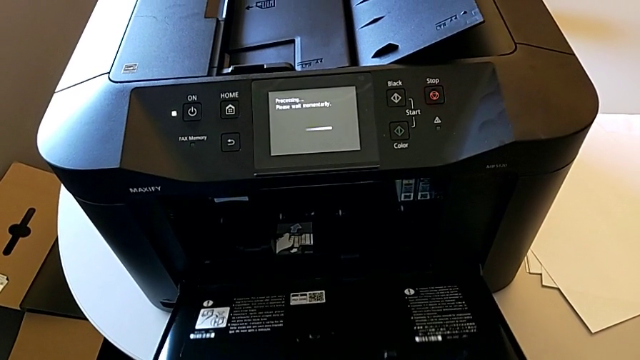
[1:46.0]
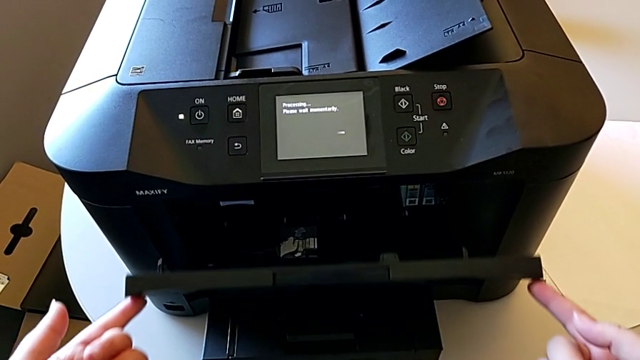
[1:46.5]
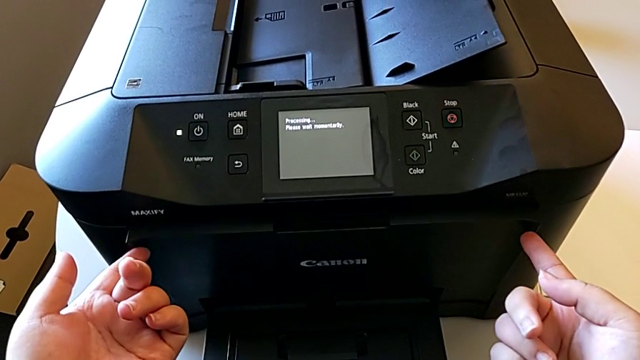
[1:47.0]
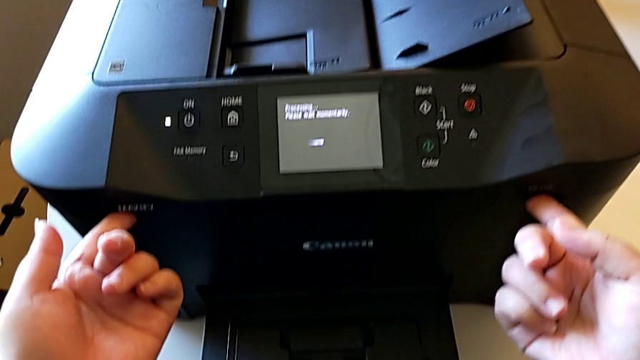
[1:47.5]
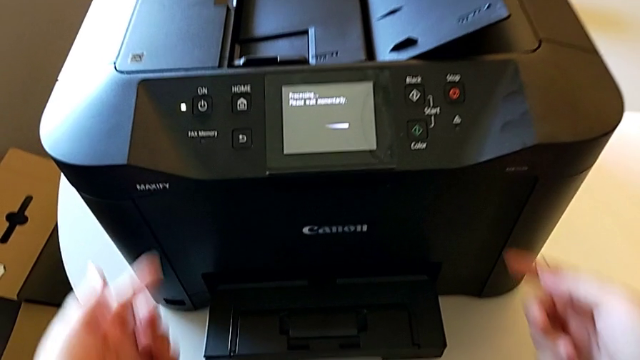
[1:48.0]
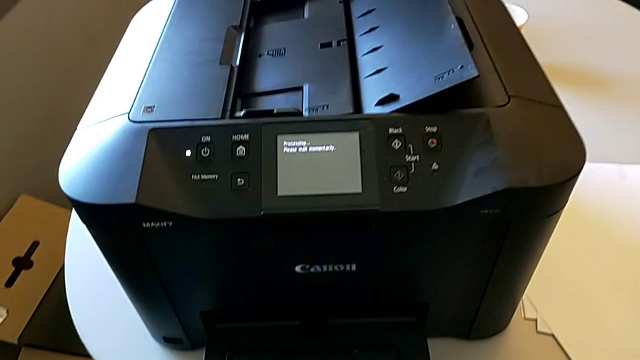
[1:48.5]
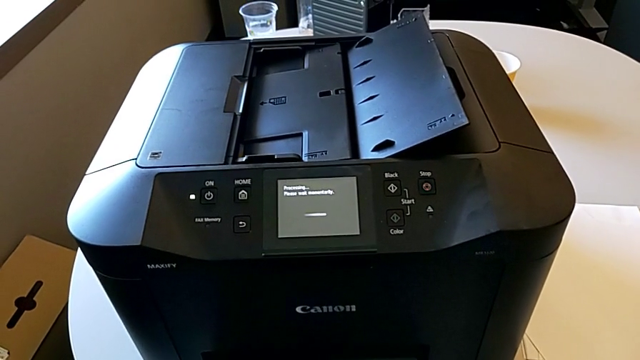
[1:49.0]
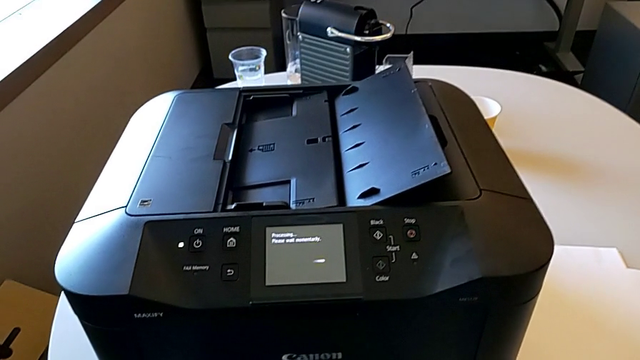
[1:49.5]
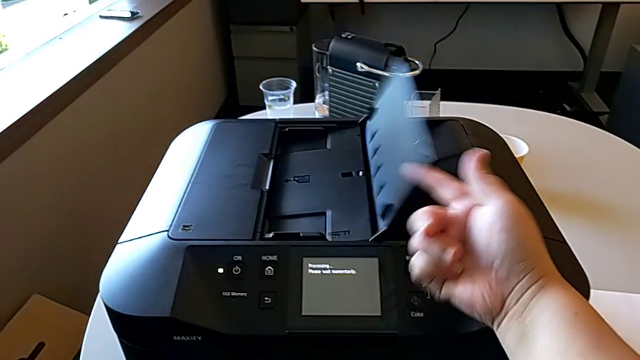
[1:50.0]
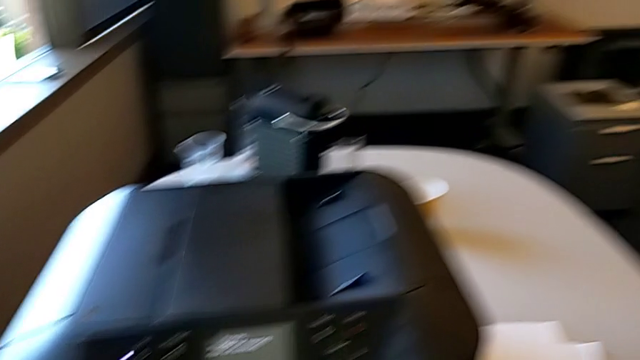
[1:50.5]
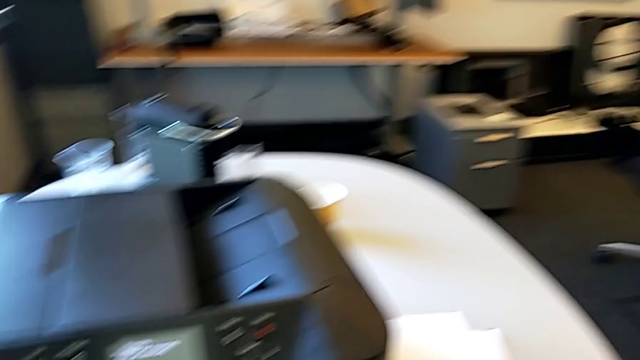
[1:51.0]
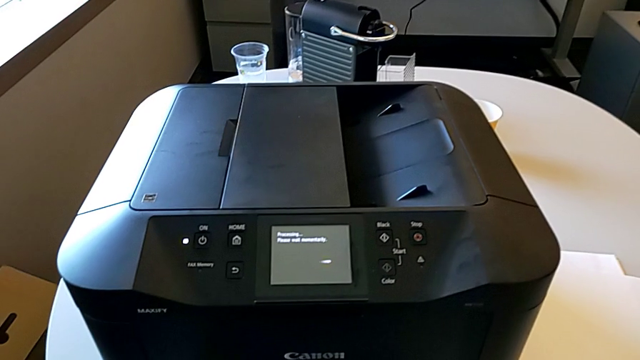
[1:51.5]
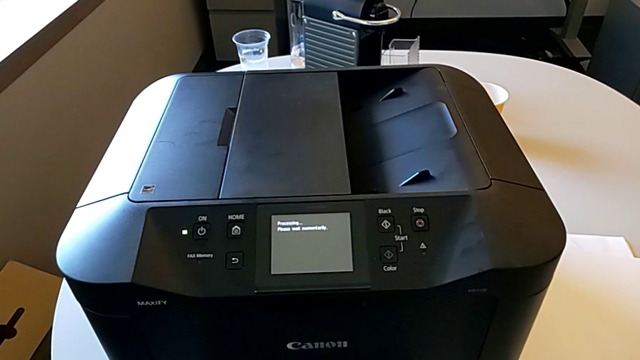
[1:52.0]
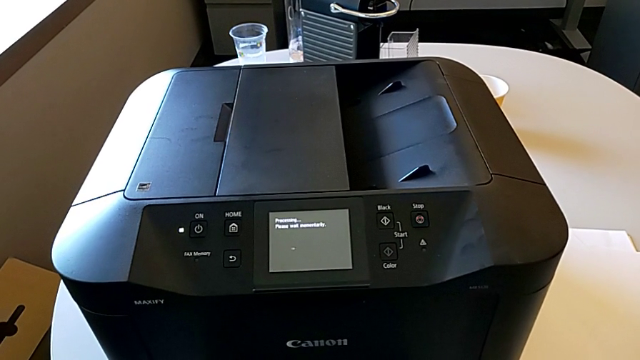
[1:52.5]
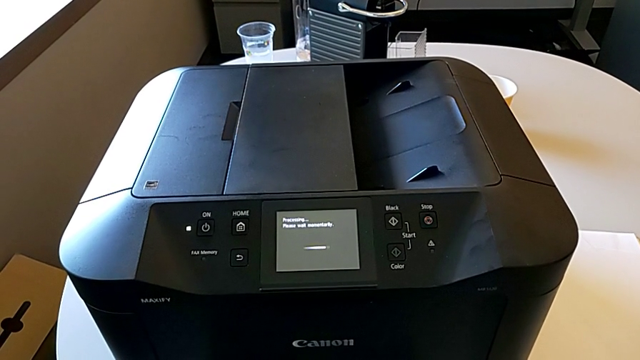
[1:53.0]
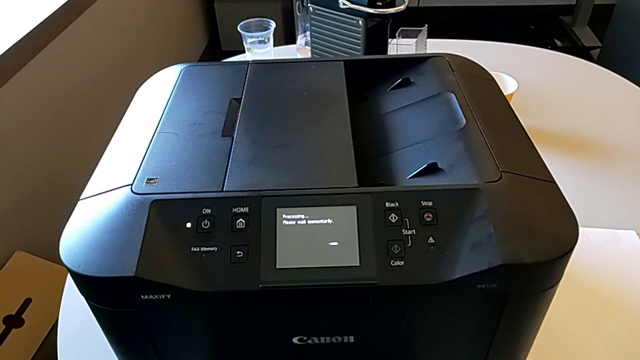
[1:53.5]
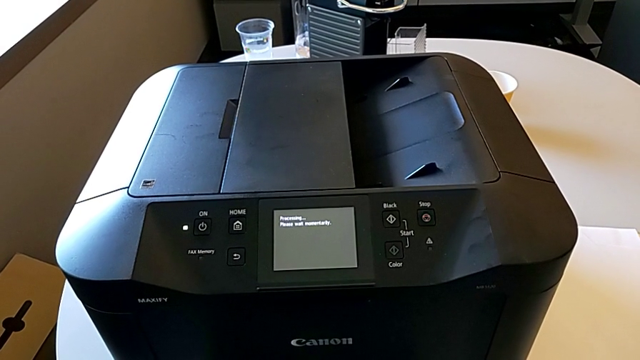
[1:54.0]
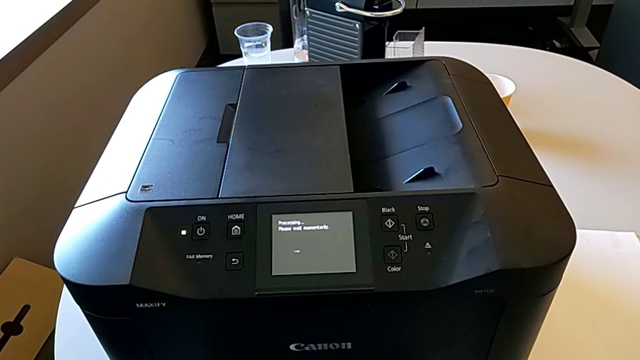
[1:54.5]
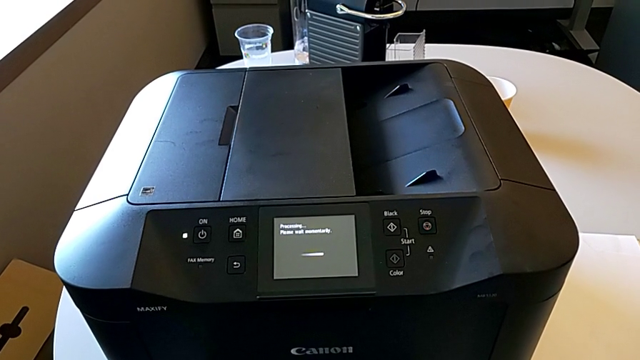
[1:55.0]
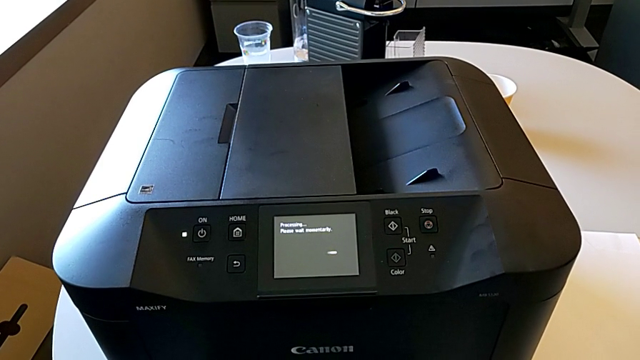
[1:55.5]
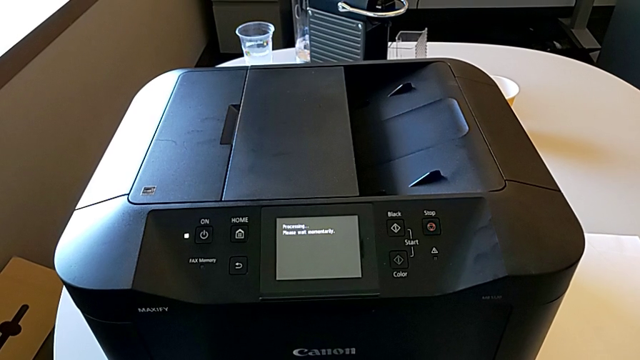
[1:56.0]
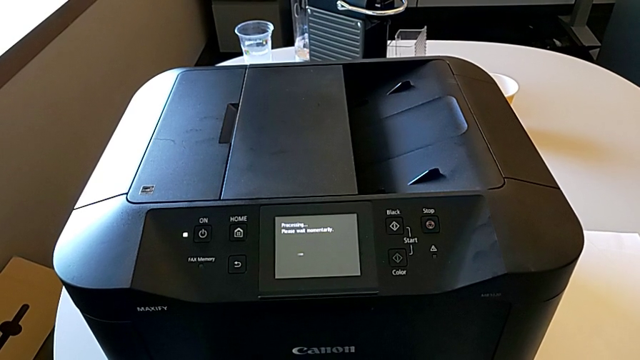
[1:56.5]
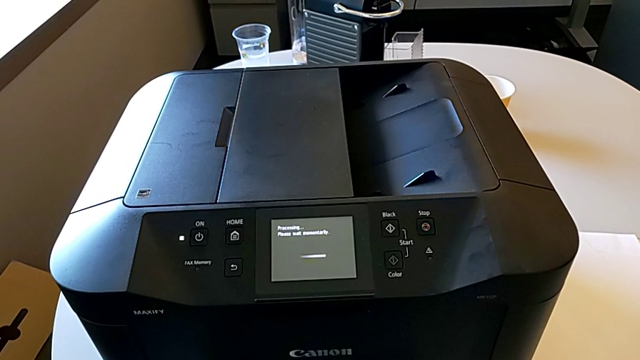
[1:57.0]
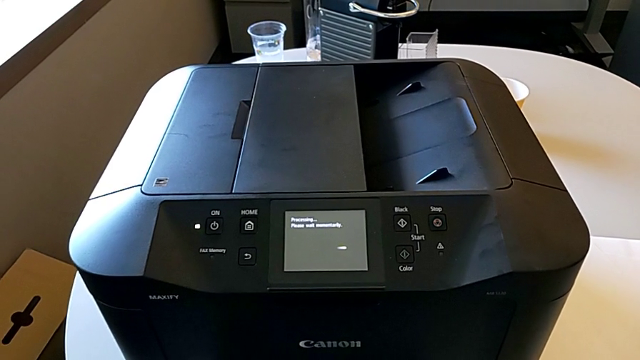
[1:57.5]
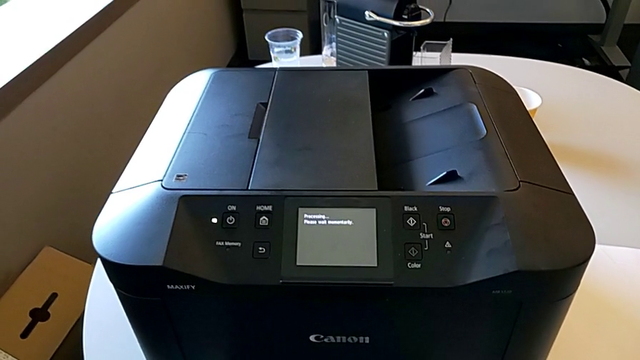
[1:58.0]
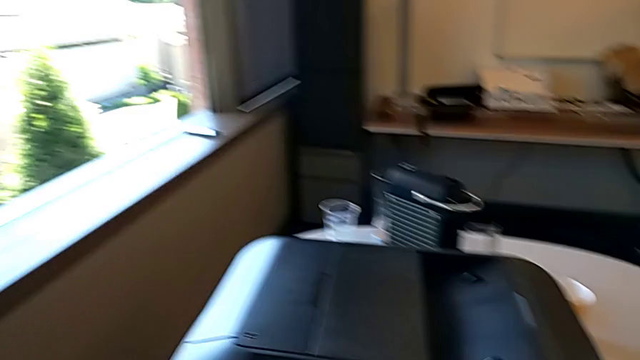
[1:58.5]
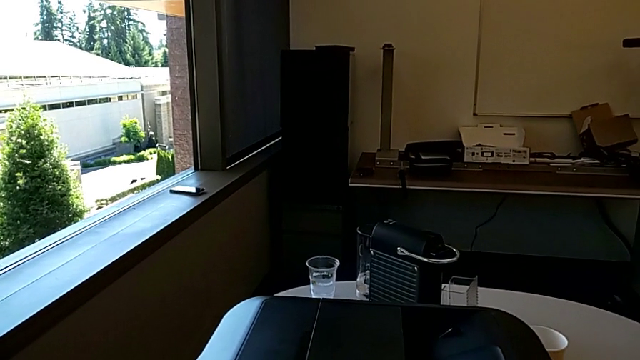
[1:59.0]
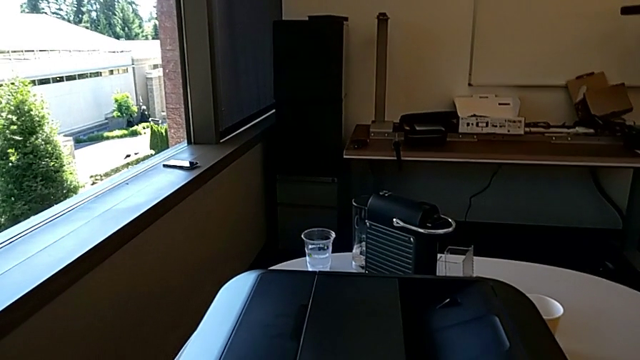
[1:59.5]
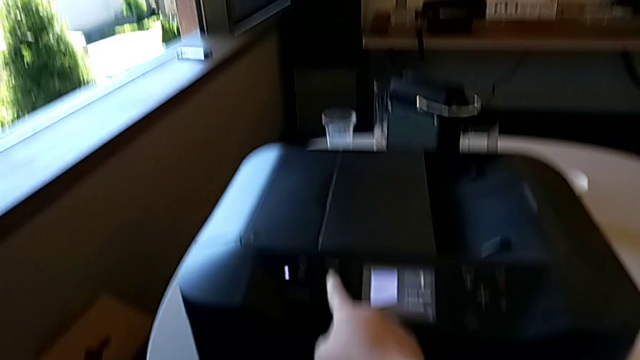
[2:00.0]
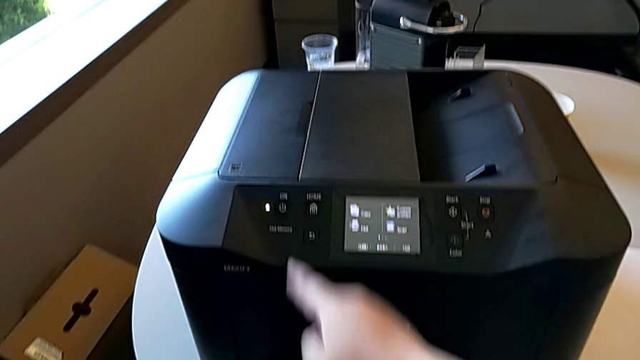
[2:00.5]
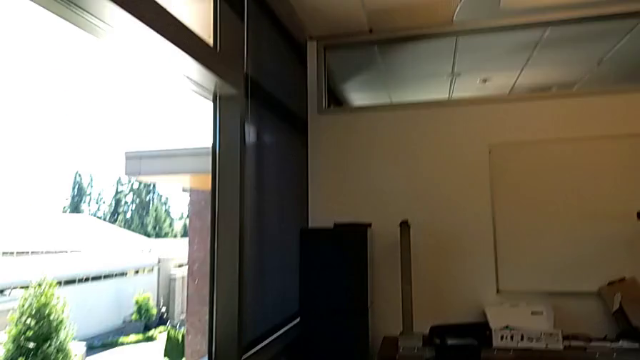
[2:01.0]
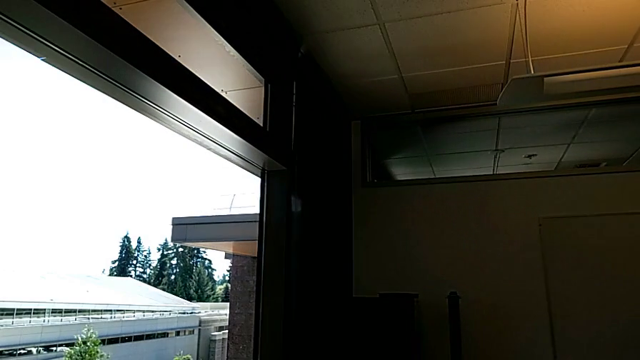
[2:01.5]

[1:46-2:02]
The camera wearer turns off the black printer. They close the cartridge gate, close the paper tray, turn off the printer and press the button.
